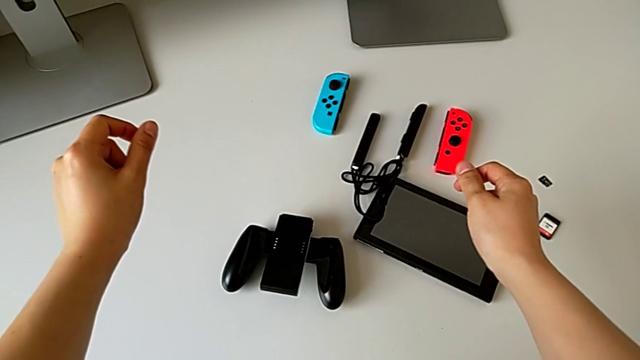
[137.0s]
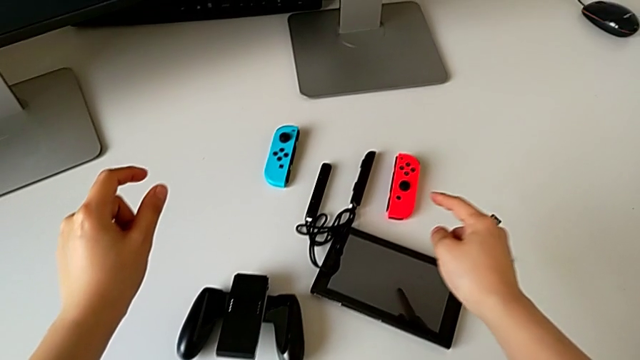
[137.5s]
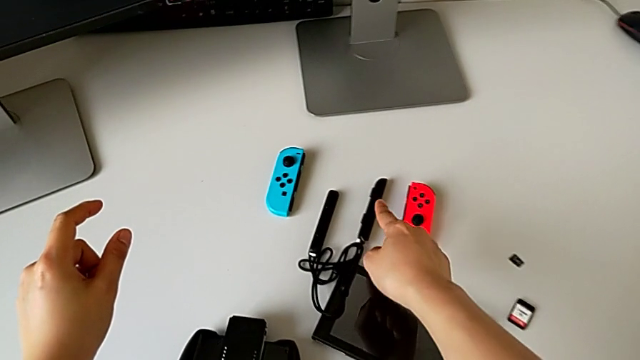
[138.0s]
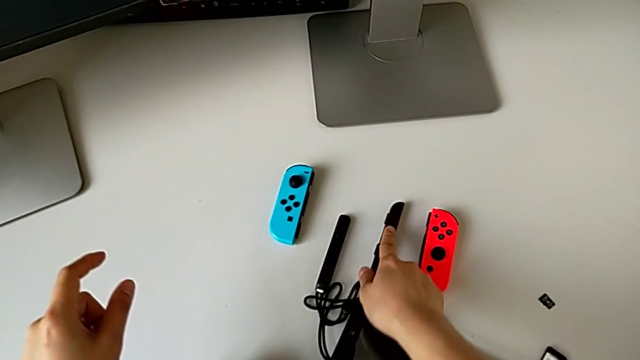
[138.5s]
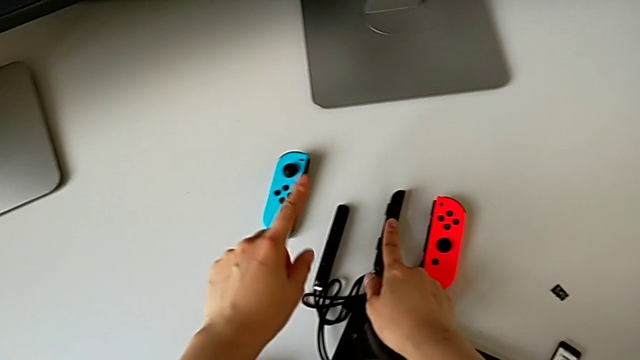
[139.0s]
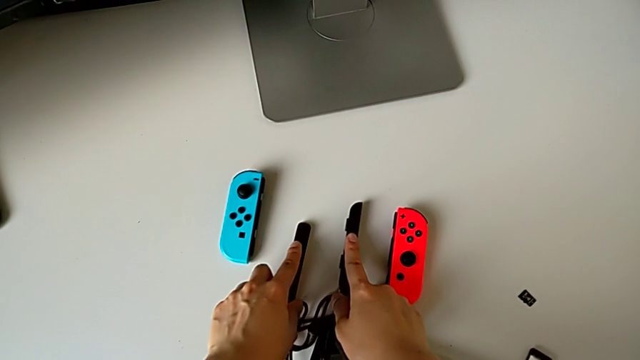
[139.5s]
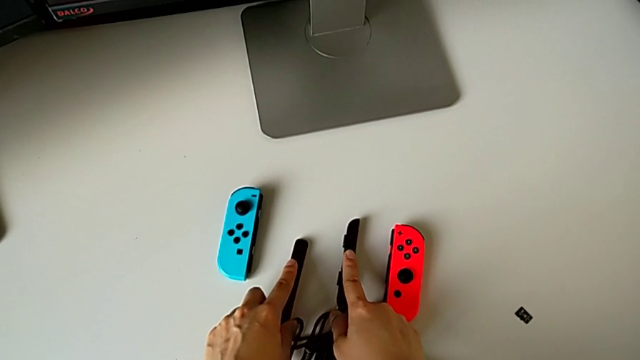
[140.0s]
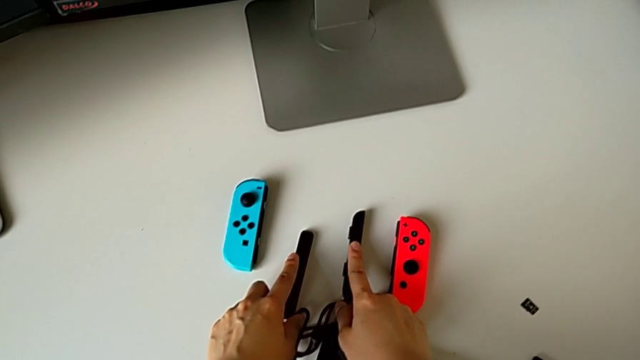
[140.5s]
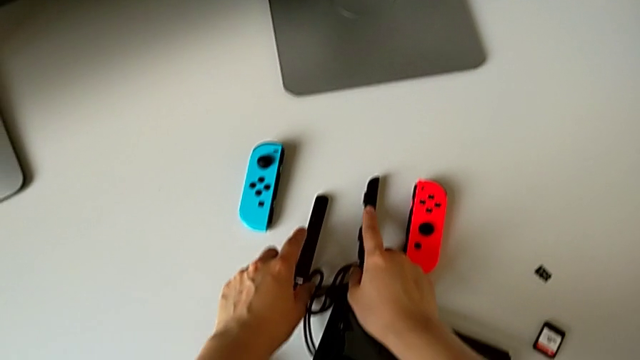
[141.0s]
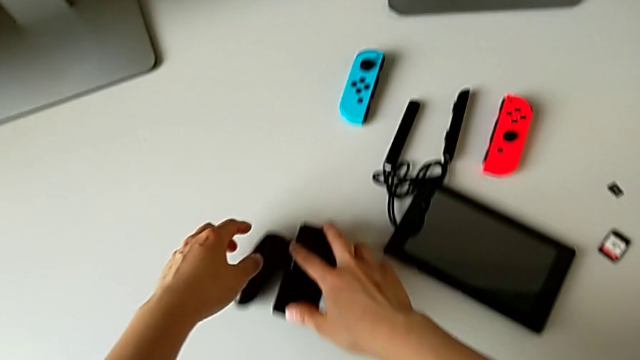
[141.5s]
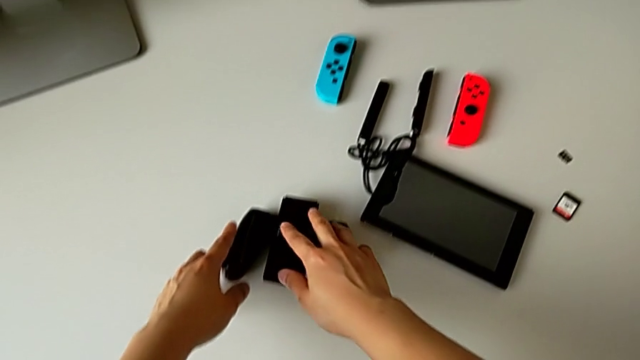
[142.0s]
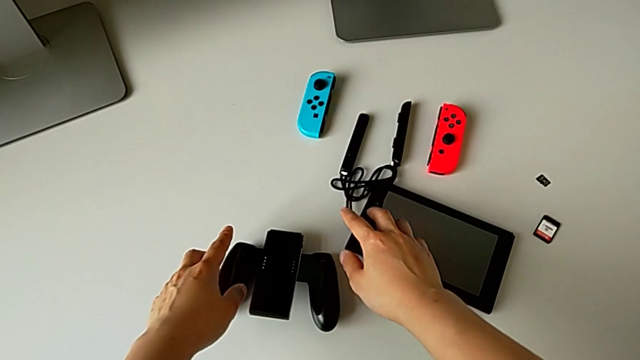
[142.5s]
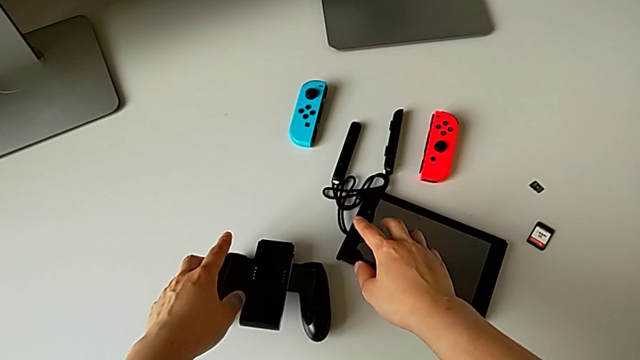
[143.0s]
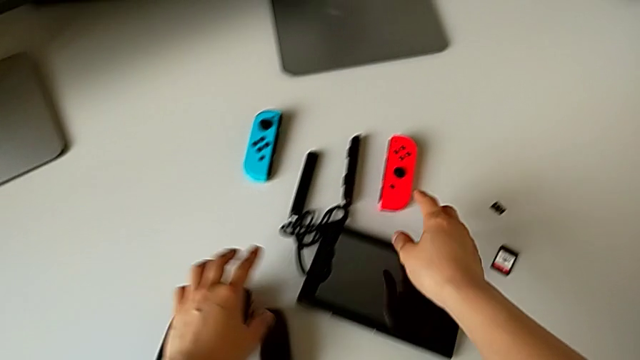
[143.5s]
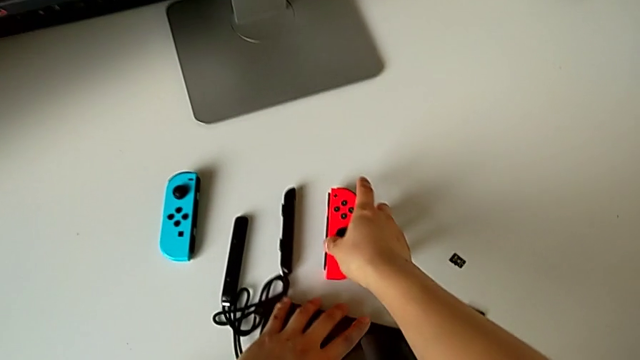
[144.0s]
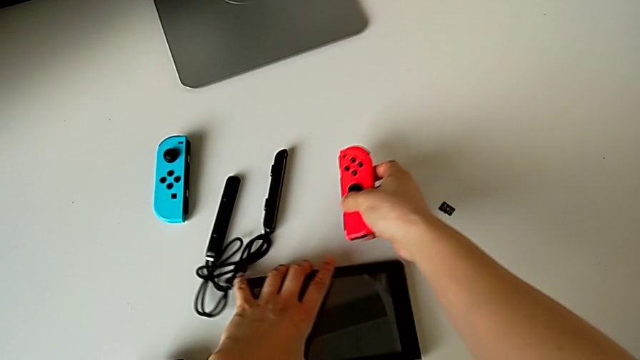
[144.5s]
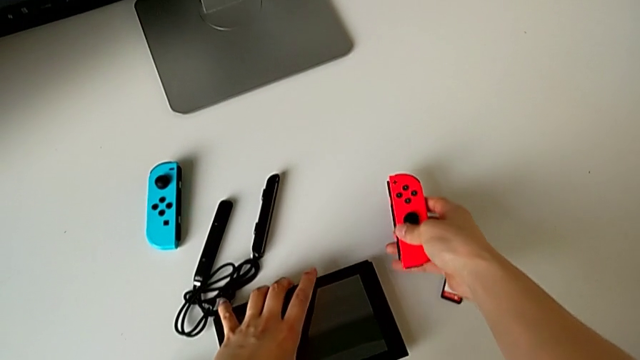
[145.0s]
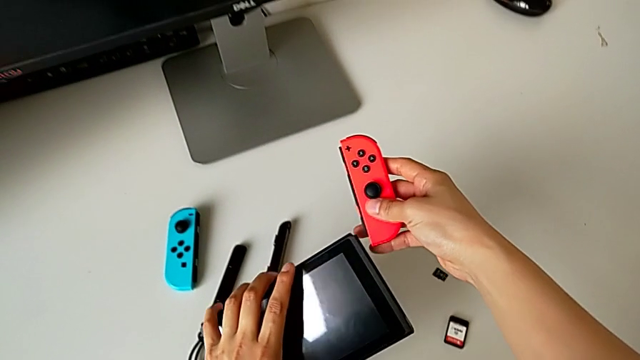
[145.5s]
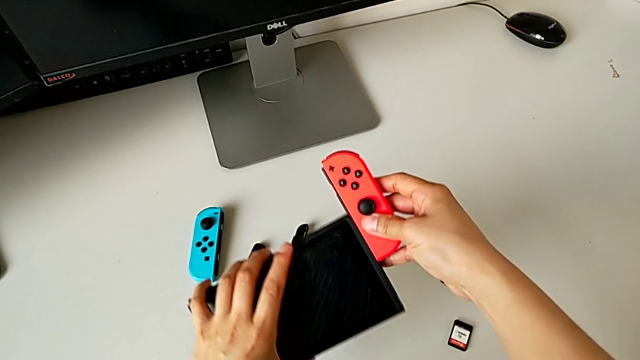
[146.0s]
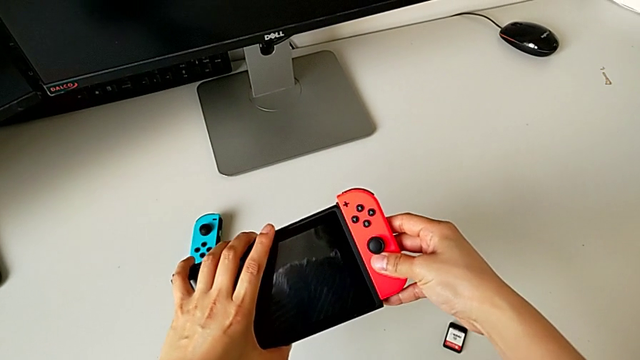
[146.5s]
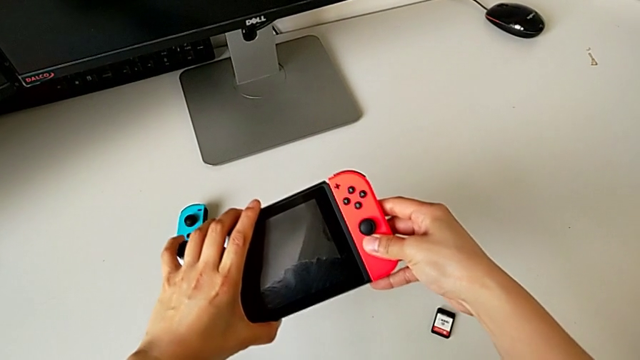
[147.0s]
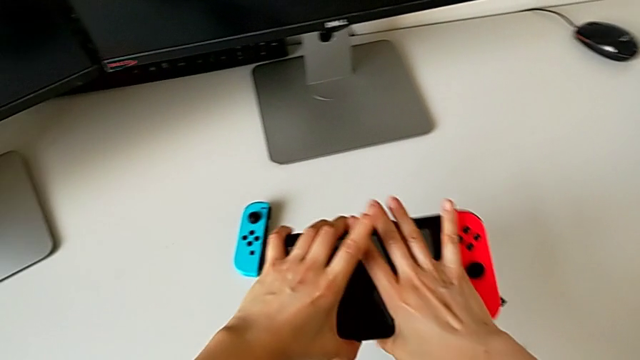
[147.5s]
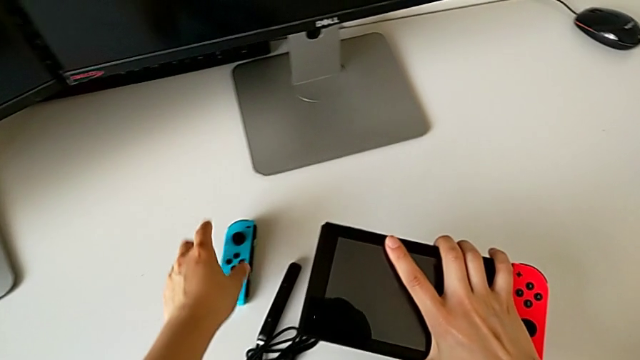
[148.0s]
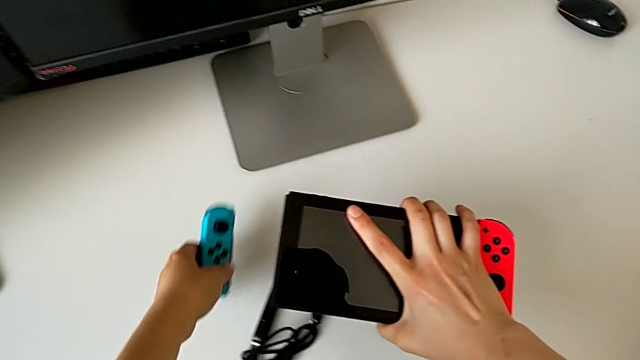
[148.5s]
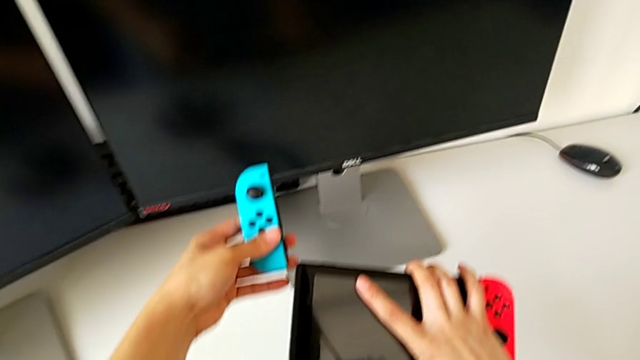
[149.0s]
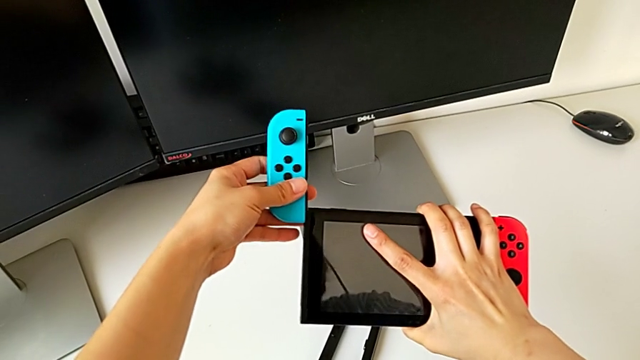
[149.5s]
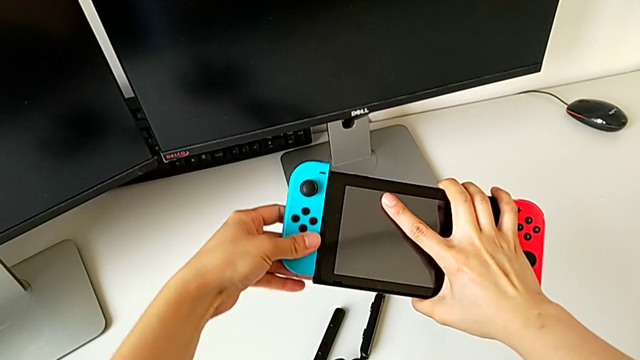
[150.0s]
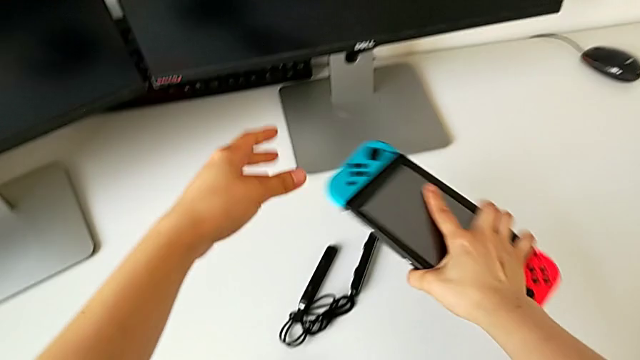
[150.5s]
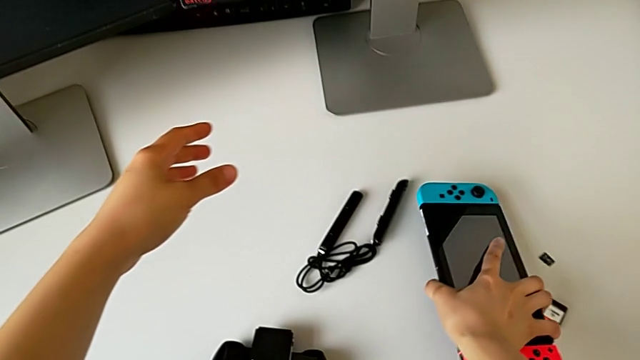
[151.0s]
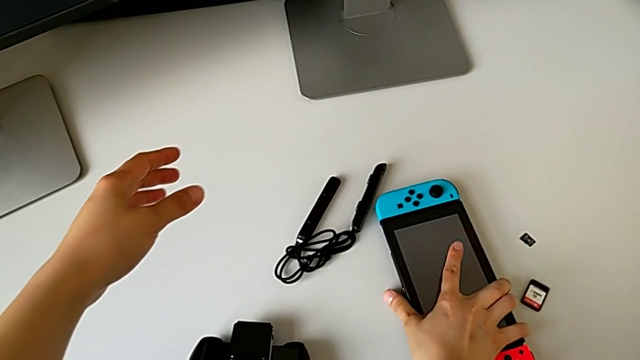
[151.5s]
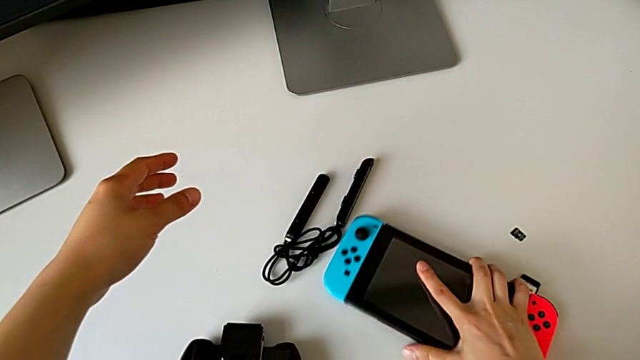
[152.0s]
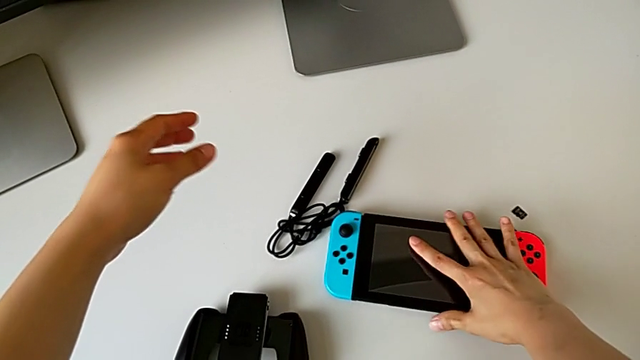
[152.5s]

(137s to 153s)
The camera wearer is exchanging the Joy-Con controllers for the handheld mode. They point at the right Joy-Con strap, point at the left Joy-Con strap, touch the comfort grip, grab the red Joy-Con controller, assemble the Joy-Con controller, insert the red Joy-Con controller, grab the blue Joy-Con controller, insert it and begin to place the Nintendo Switch.

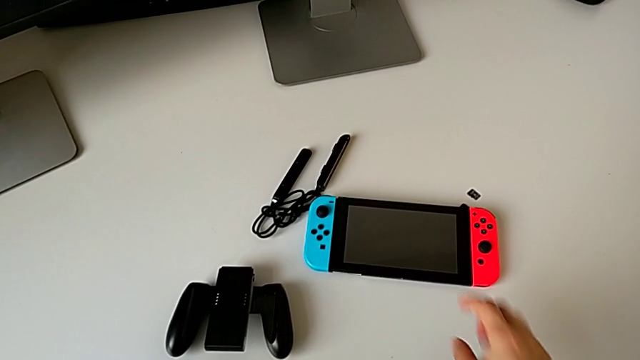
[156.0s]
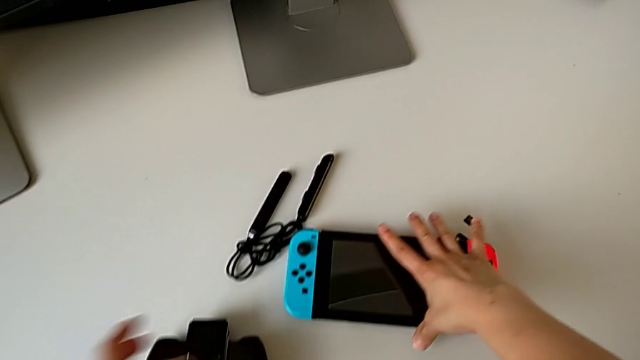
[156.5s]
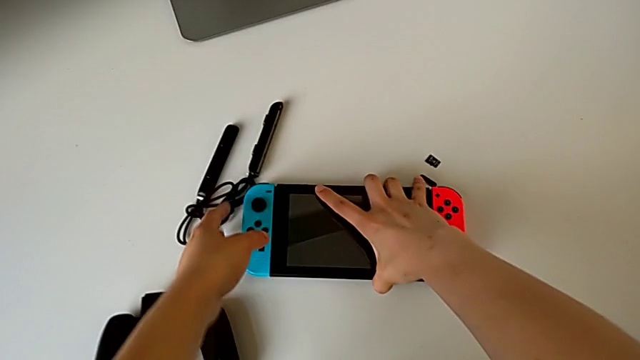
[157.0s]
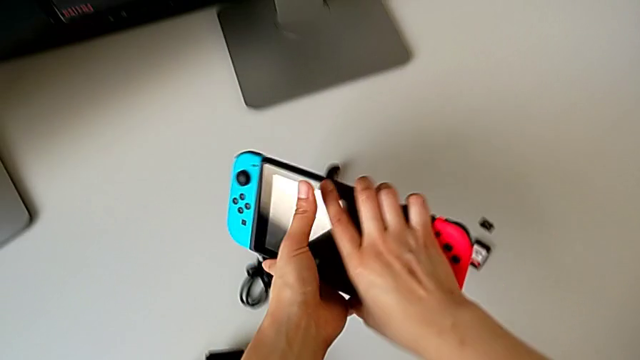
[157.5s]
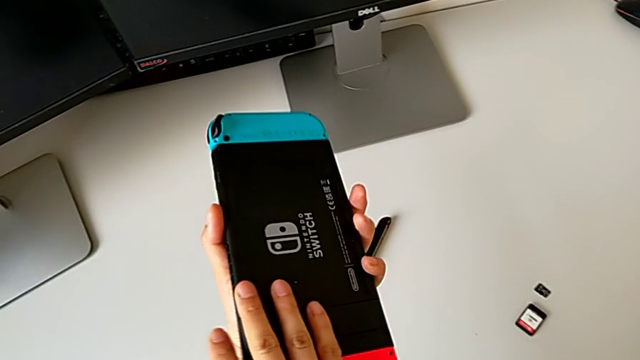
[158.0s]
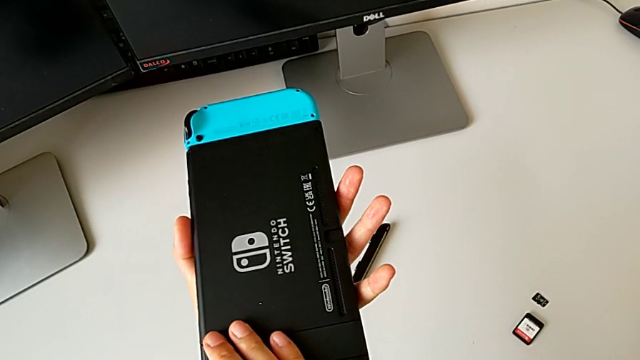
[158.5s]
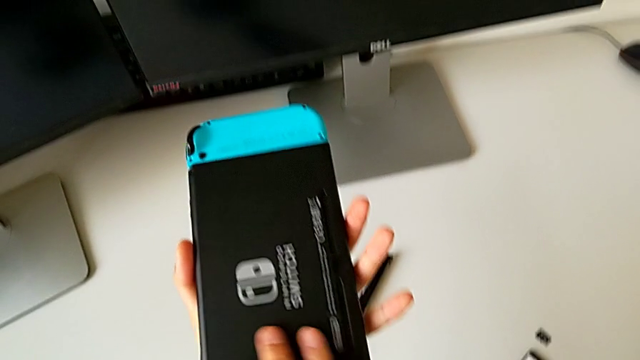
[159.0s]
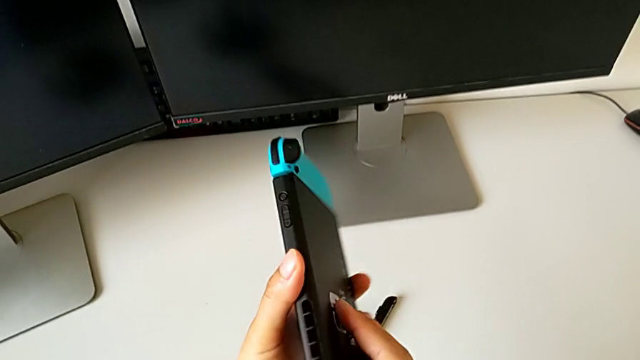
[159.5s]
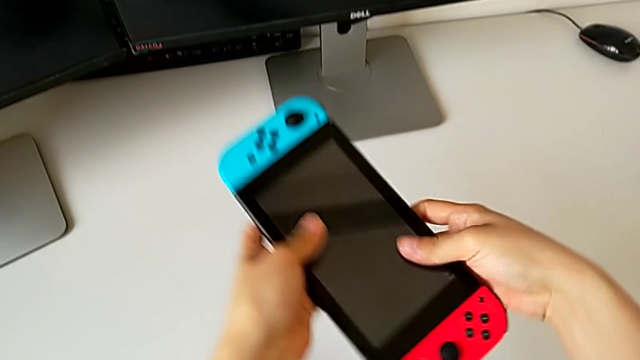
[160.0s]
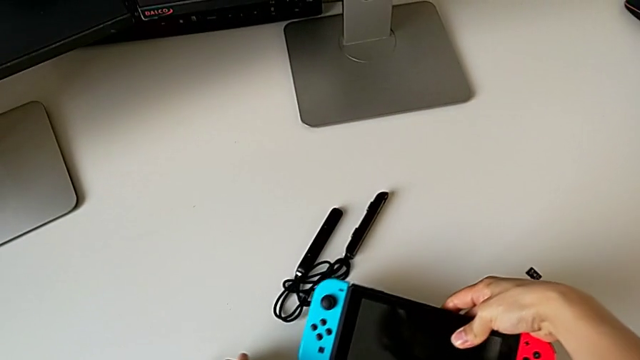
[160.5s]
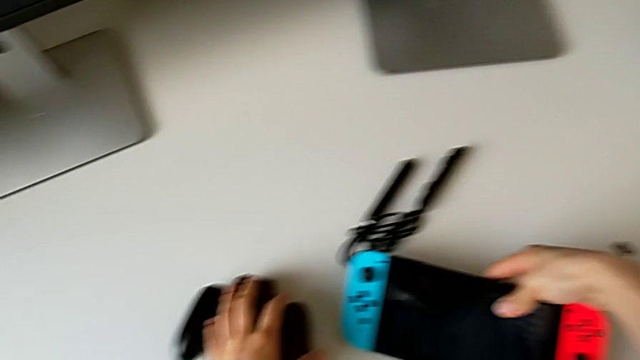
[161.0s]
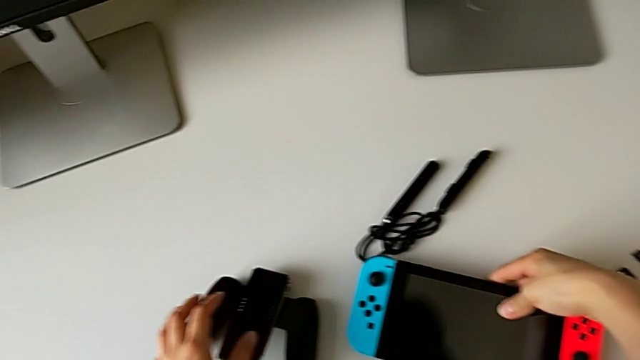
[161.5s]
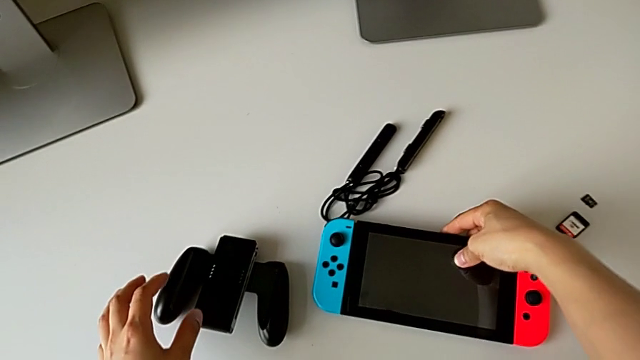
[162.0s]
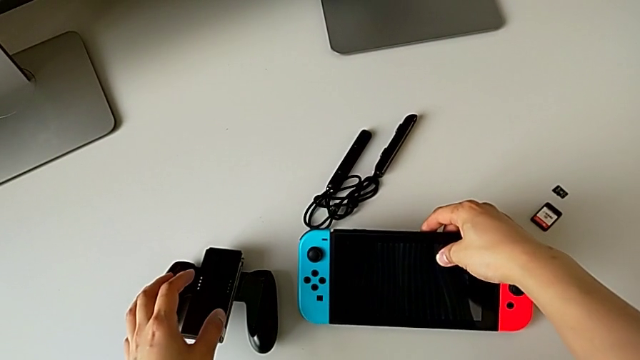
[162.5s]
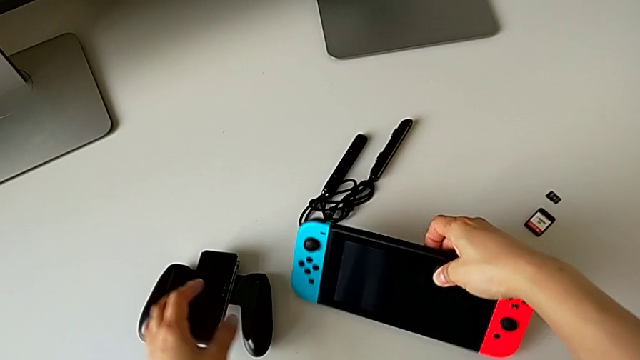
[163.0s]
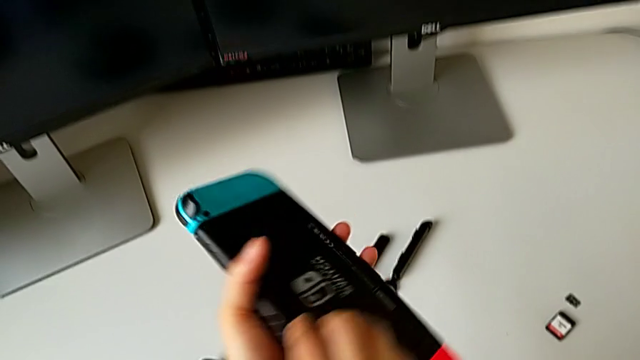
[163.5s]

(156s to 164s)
The camera wearer is standing the Nintendo Switch on the table. They flip the Nintendo Switch twice, place it and wrongly grab it.
